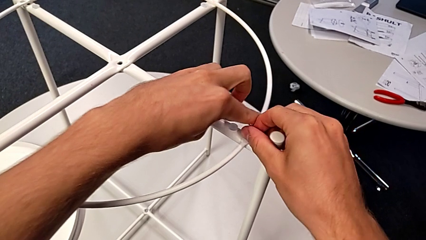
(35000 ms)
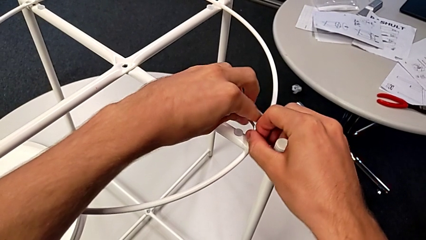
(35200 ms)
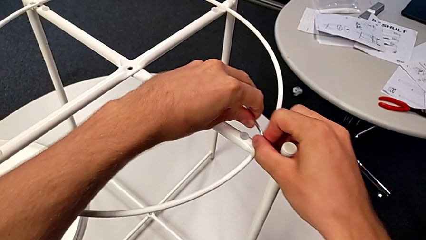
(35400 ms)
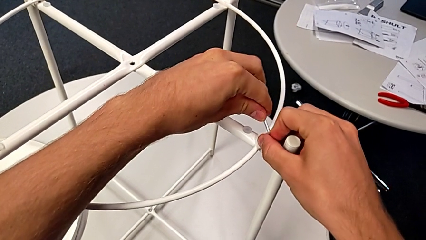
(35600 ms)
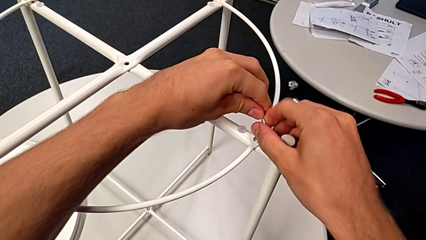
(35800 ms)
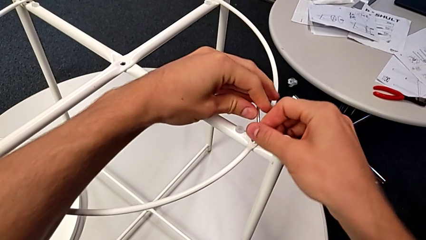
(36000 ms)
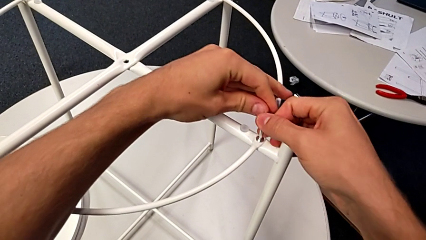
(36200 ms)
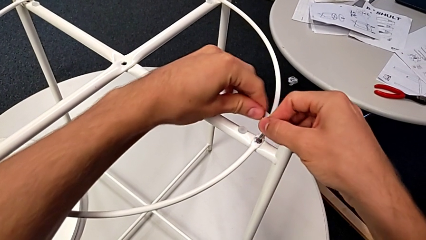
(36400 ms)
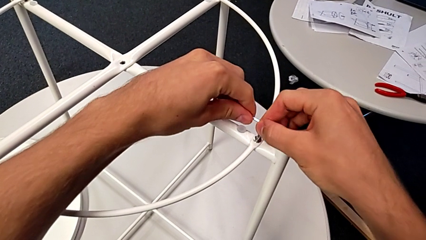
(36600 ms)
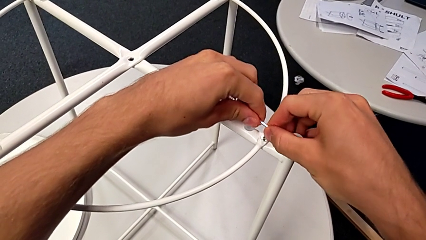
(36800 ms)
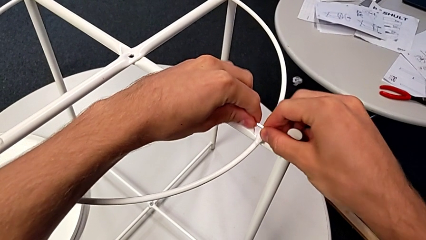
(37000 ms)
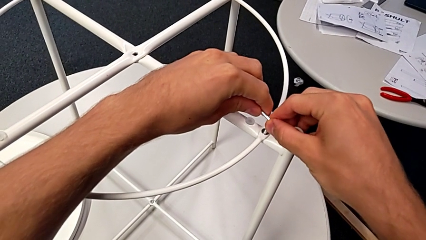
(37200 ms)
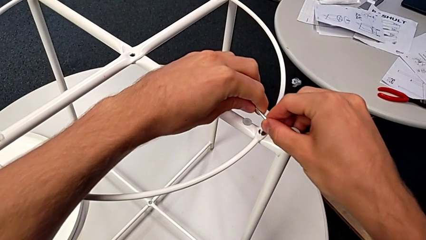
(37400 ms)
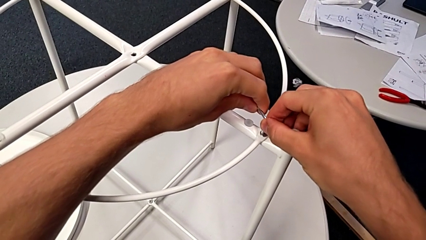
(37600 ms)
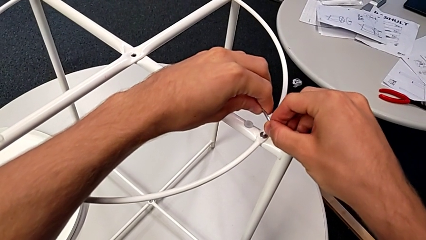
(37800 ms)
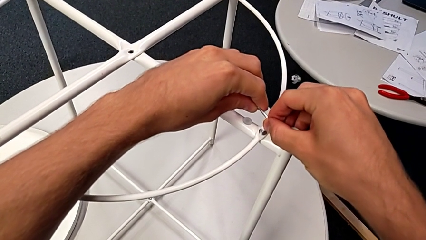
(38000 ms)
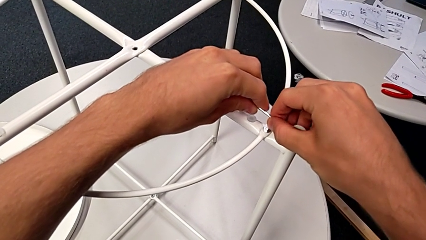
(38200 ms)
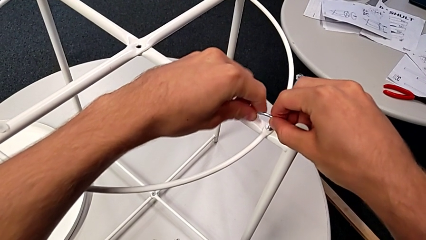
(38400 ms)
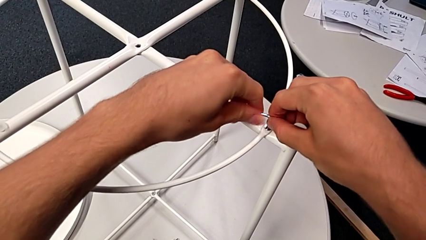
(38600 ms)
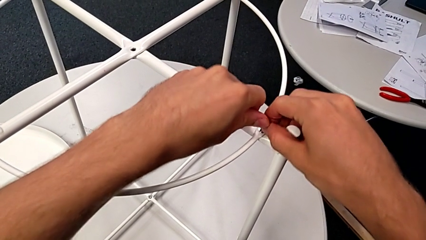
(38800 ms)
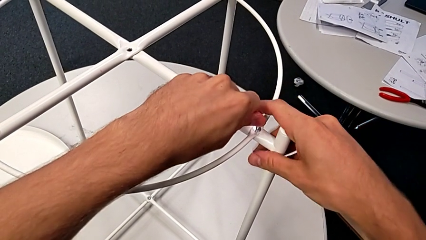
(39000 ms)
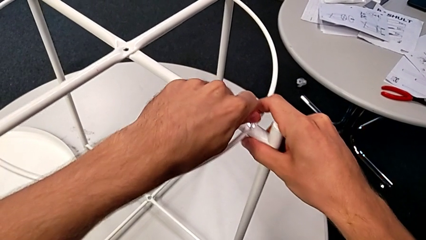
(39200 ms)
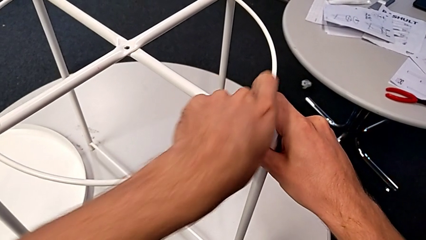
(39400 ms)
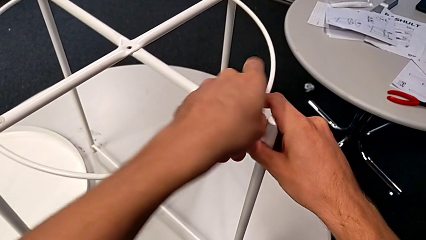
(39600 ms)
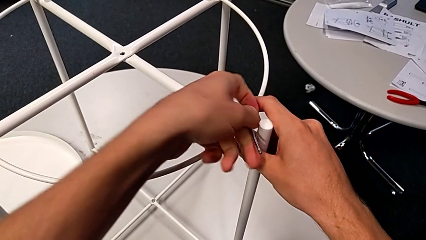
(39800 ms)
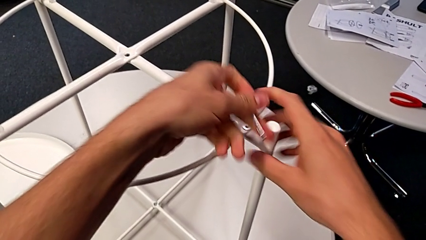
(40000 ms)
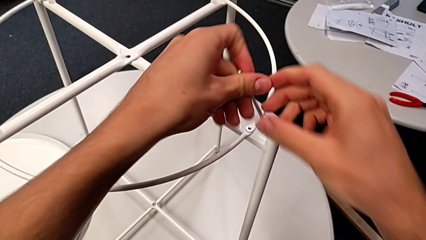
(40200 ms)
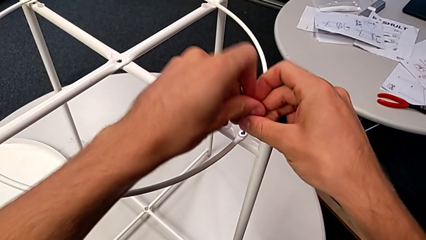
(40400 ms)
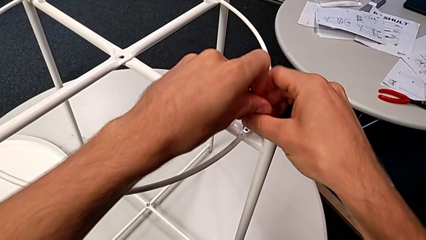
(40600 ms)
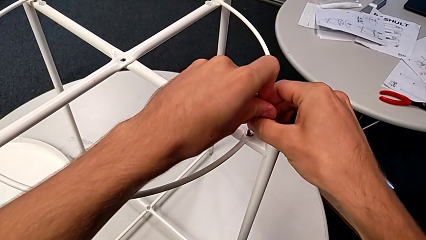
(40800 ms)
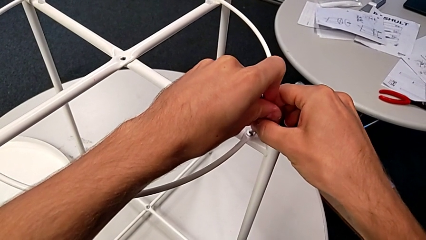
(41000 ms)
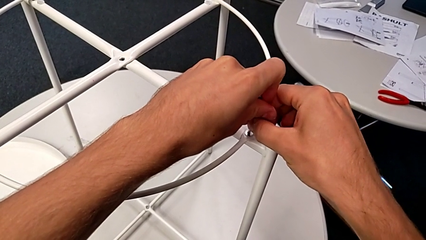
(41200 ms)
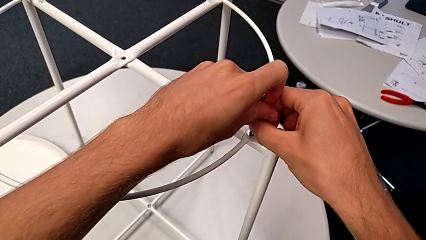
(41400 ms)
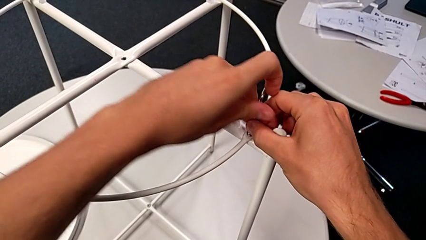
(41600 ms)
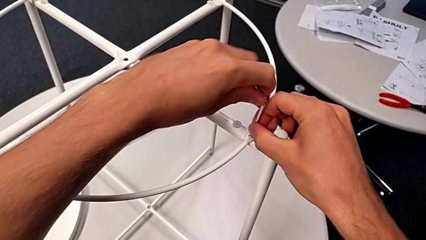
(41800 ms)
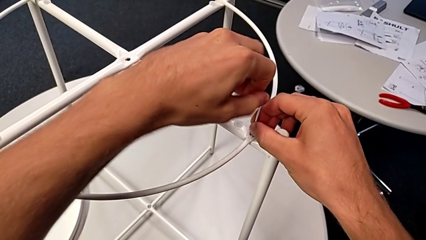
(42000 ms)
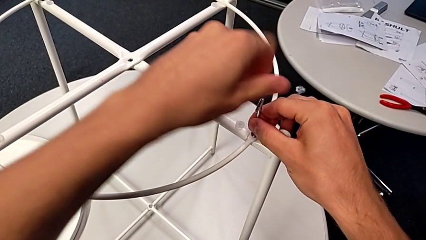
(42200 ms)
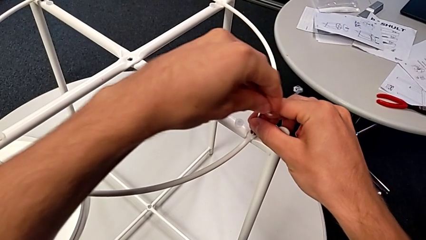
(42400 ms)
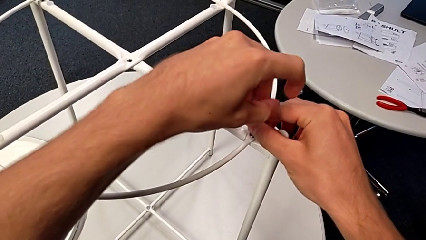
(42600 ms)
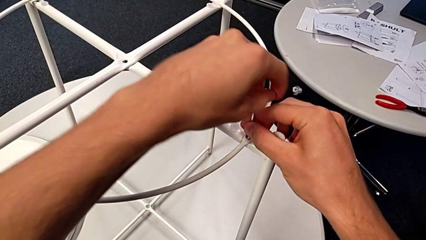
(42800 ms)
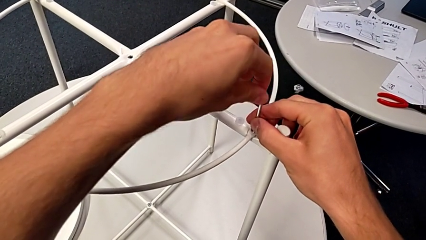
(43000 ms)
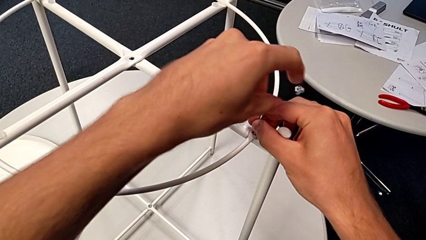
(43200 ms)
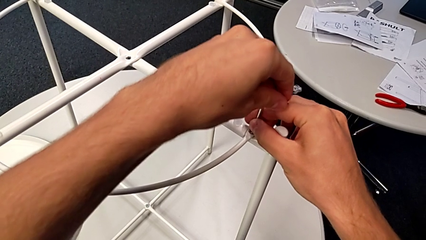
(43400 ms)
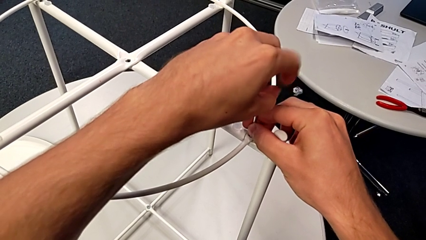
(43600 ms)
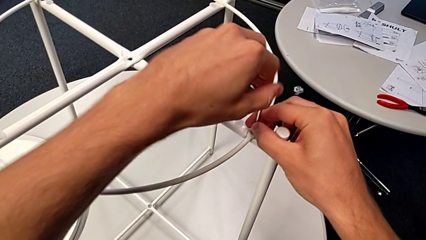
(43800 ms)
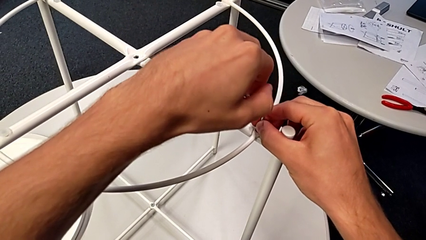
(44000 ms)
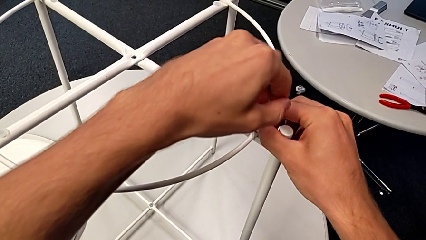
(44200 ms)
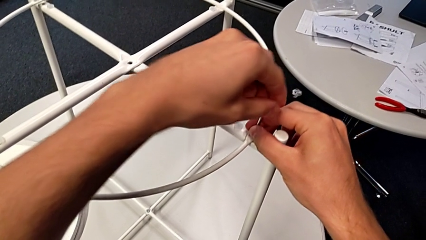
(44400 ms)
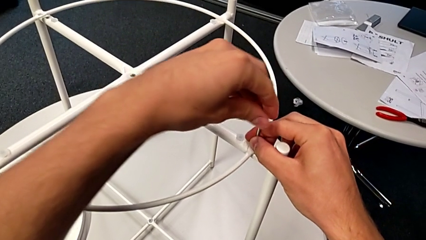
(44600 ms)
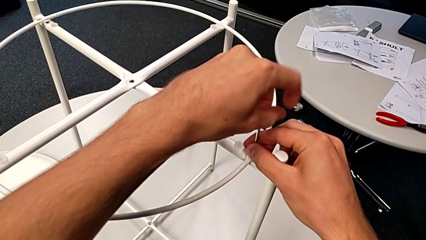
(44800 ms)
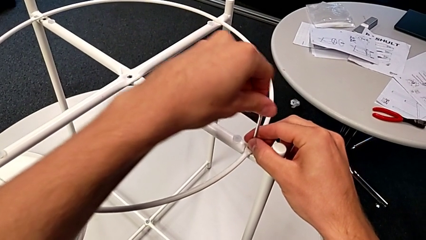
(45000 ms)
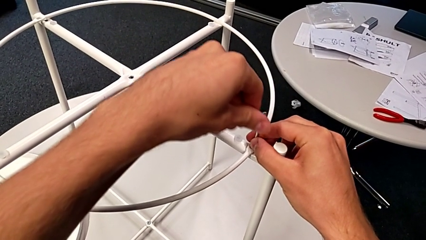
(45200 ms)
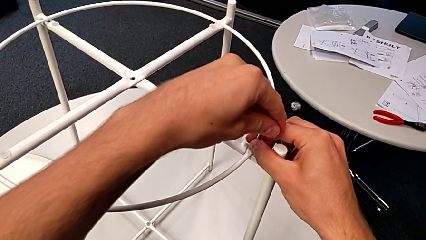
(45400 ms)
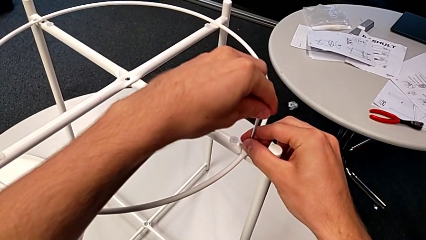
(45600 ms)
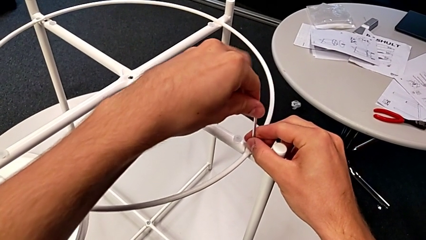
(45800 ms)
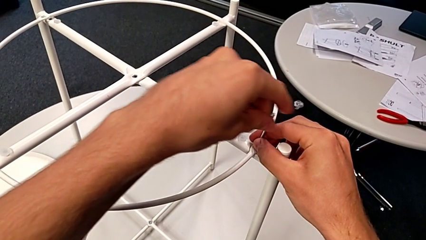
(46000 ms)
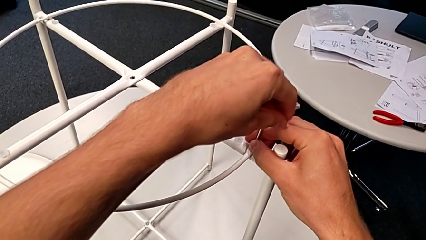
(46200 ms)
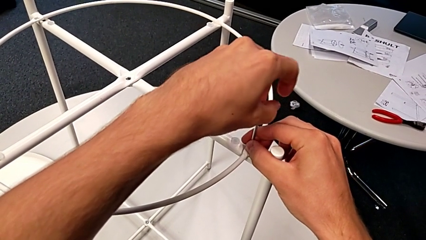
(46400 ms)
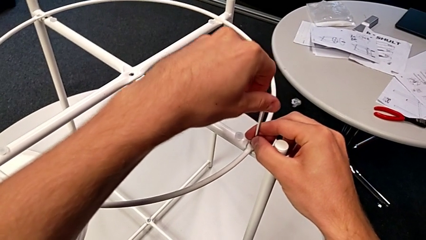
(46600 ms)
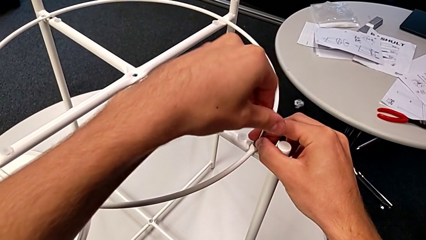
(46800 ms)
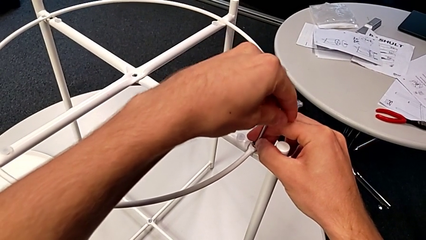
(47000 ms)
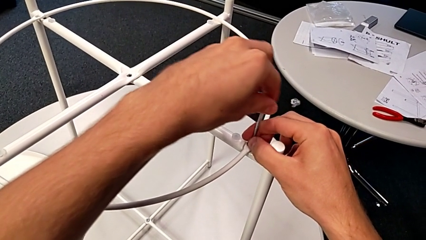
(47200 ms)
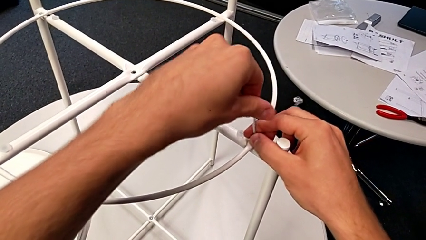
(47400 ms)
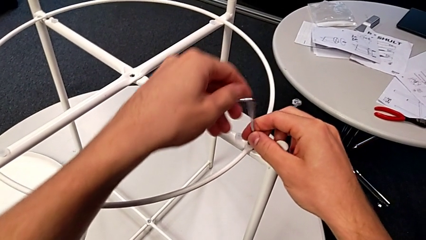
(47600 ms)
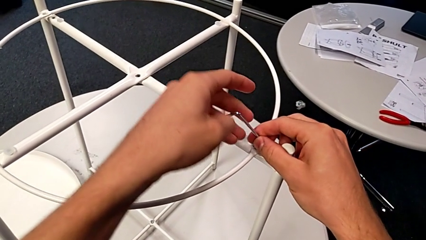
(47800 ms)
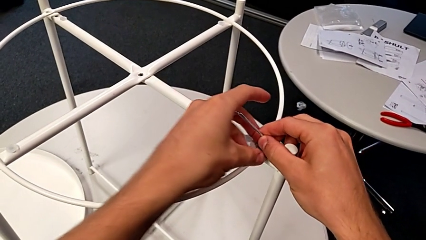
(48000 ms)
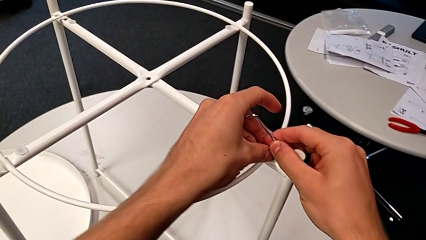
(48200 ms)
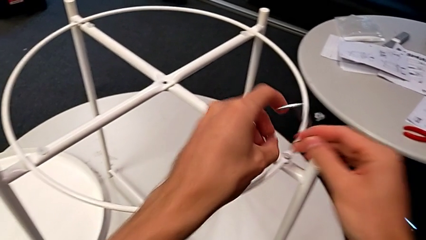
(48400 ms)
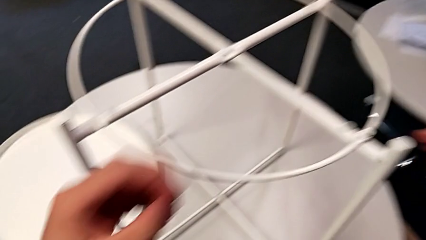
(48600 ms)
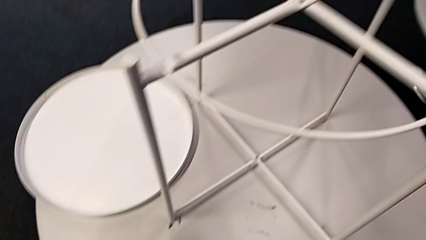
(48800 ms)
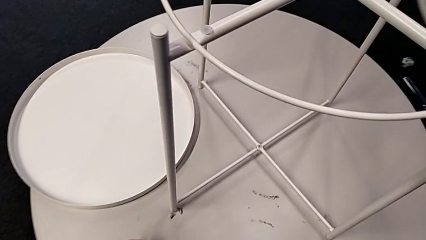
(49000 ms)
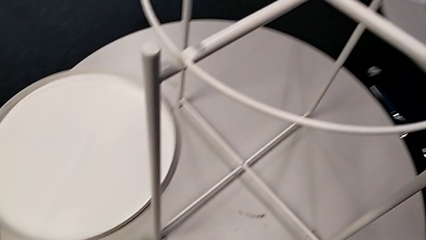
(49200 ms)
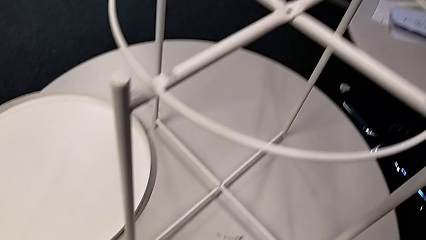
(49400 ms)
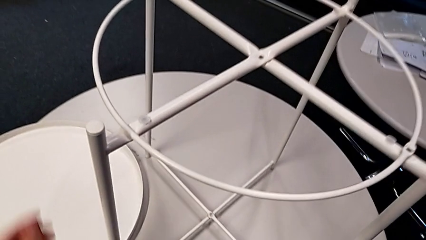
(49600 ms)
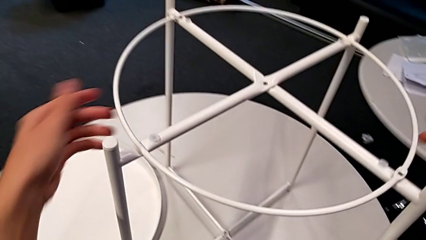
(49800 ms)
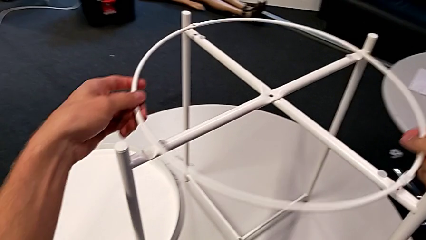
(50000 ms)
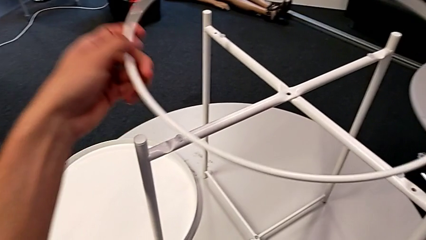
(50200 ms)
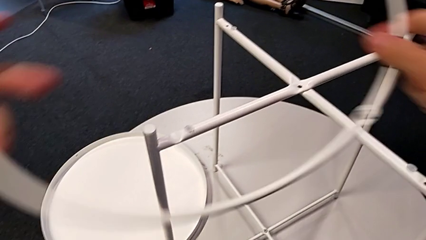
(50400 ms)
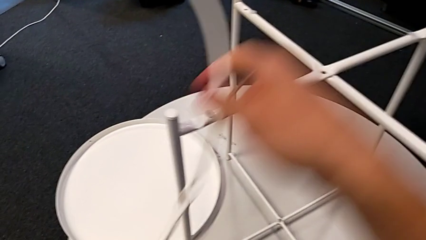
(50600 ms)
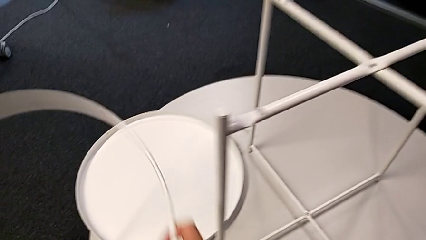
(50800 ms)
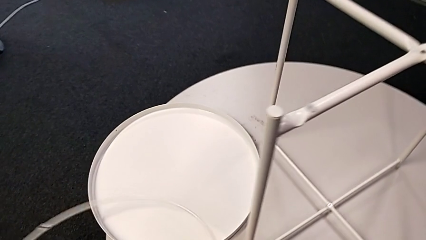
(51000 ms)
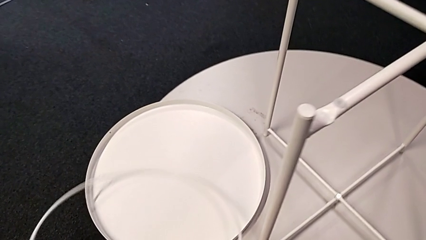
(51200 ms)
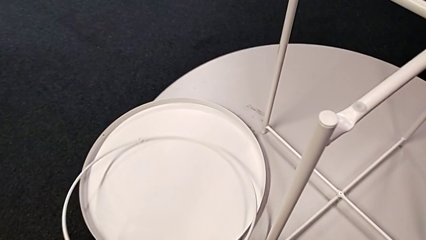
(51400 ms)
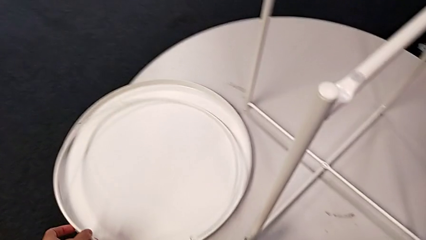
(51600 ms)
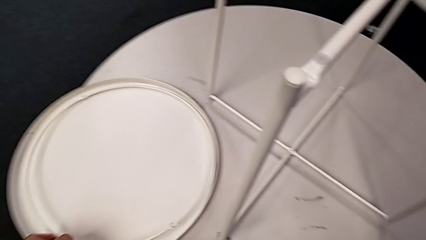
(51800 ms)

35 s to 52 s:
The camera wearer is disassembling the circle. They unscrew the hex socket head, withdraw the Allen wrench, rotate it, insert it, unscrew the hex socket head, disassemble it with the left hand while withdrawing the Allen wrench with the right hand, place the hex socket head, disassemble the circle and place it.
